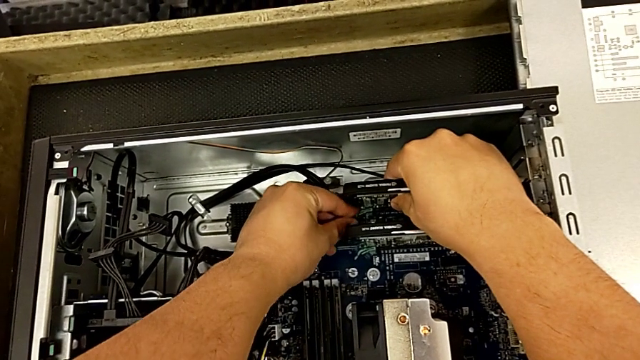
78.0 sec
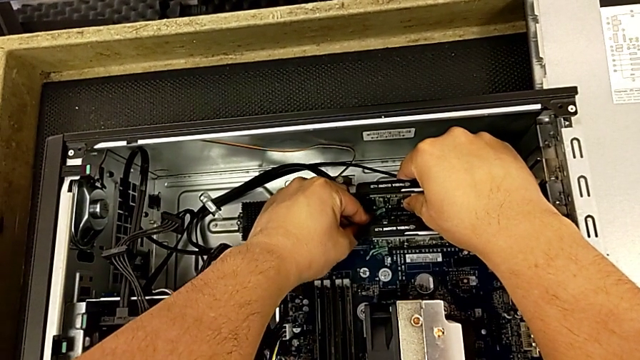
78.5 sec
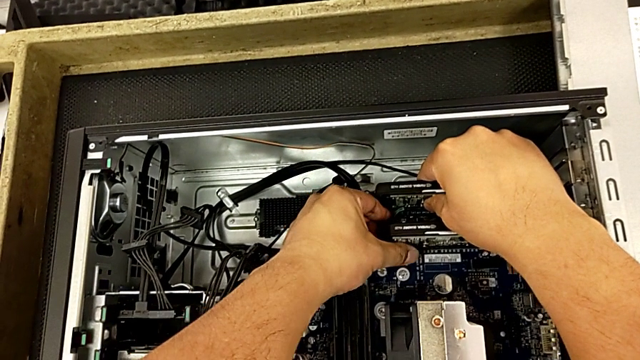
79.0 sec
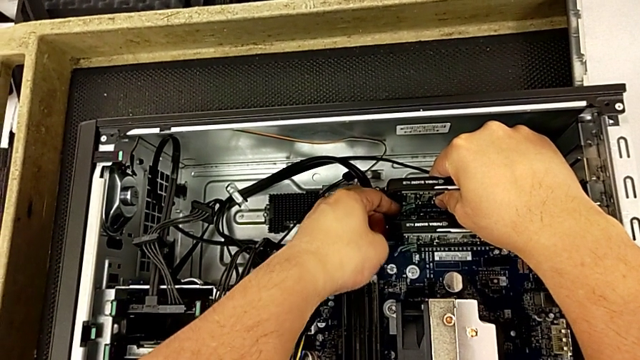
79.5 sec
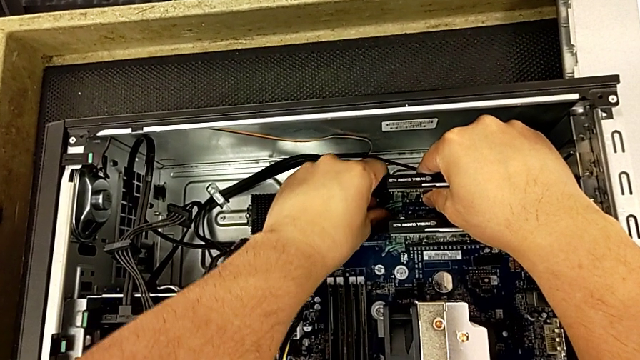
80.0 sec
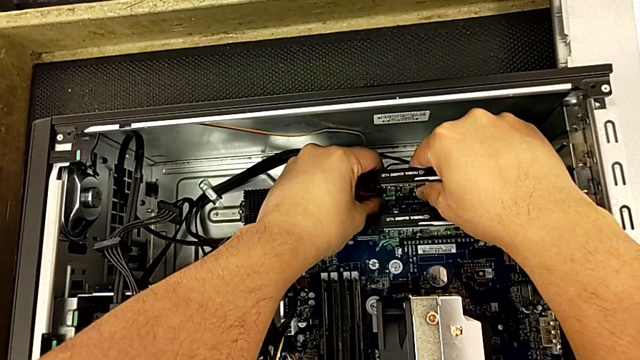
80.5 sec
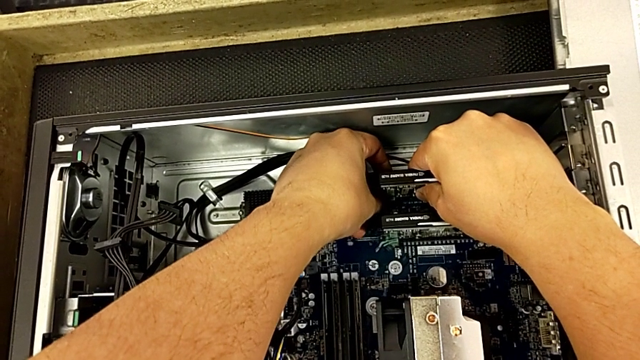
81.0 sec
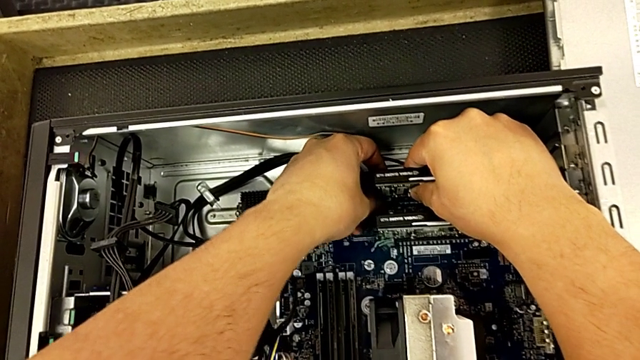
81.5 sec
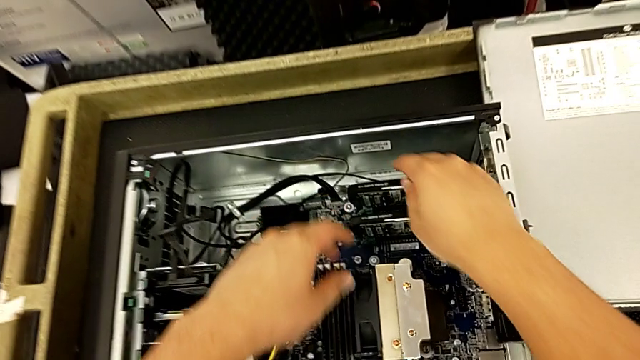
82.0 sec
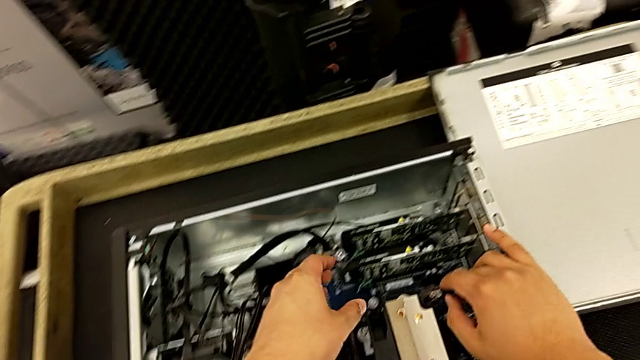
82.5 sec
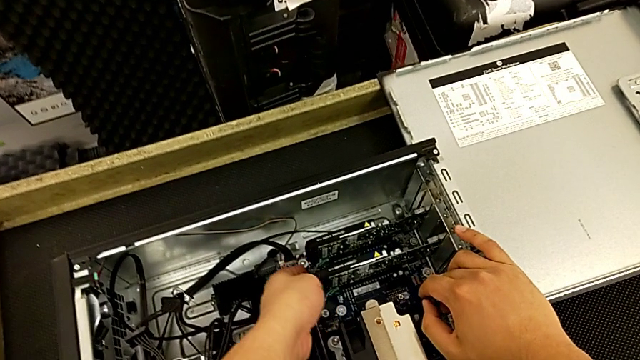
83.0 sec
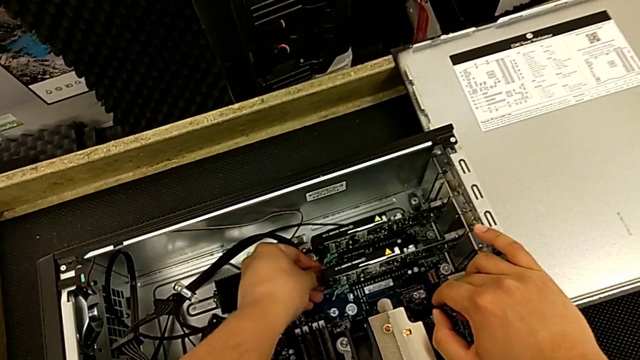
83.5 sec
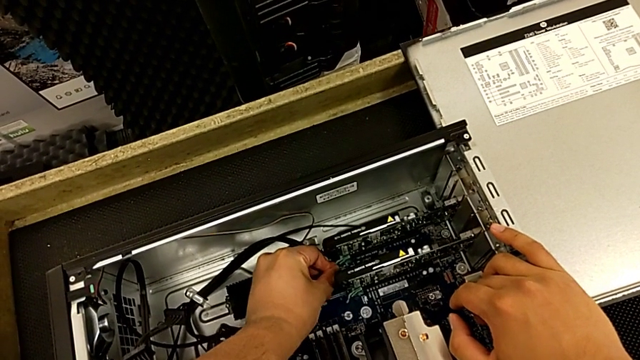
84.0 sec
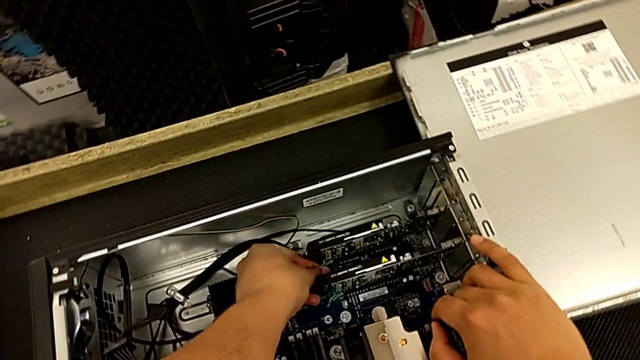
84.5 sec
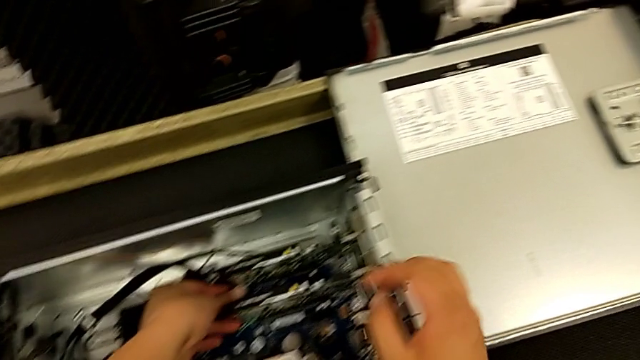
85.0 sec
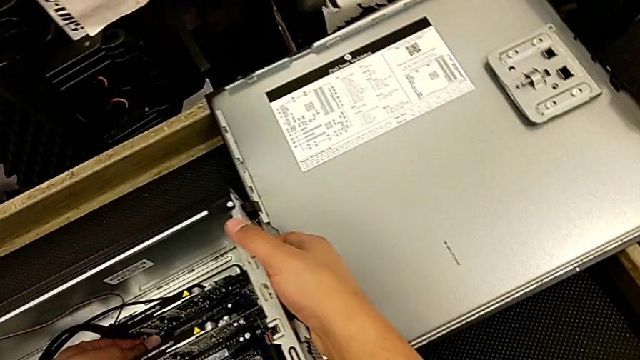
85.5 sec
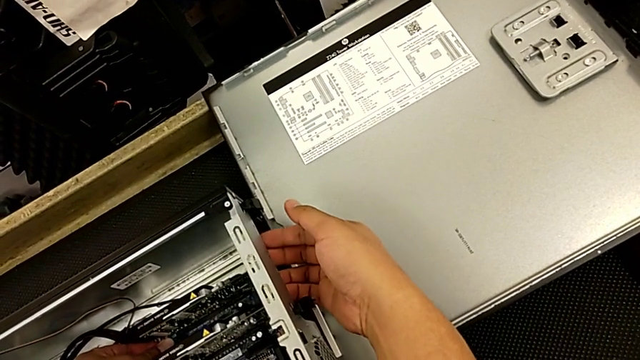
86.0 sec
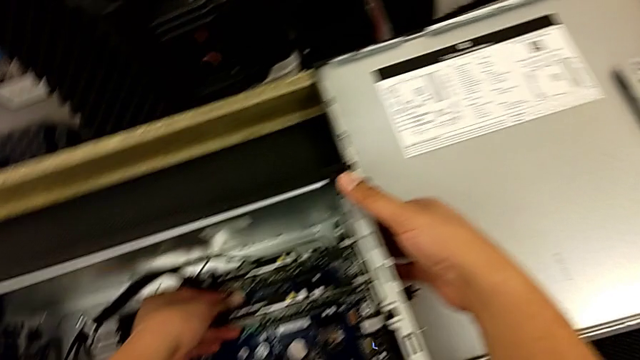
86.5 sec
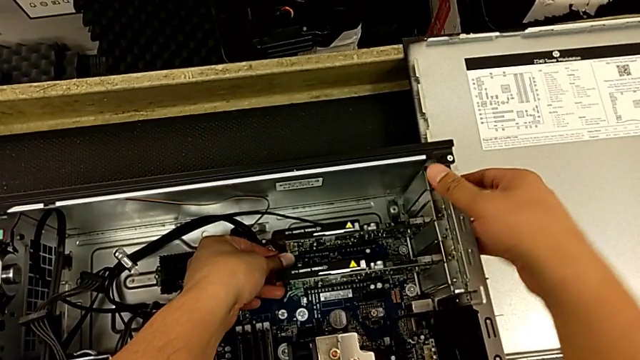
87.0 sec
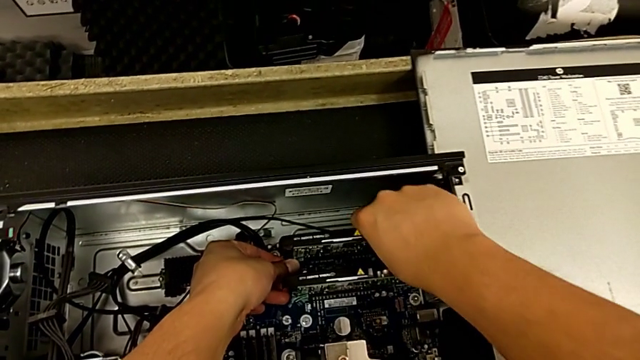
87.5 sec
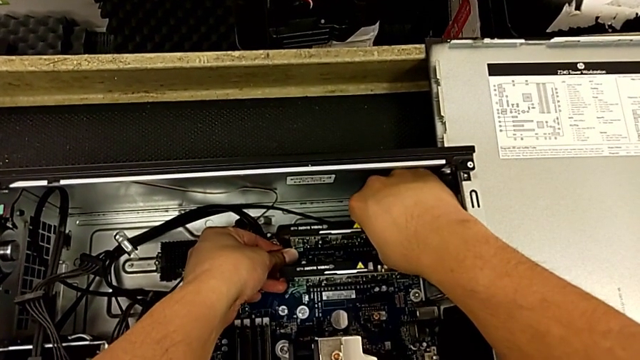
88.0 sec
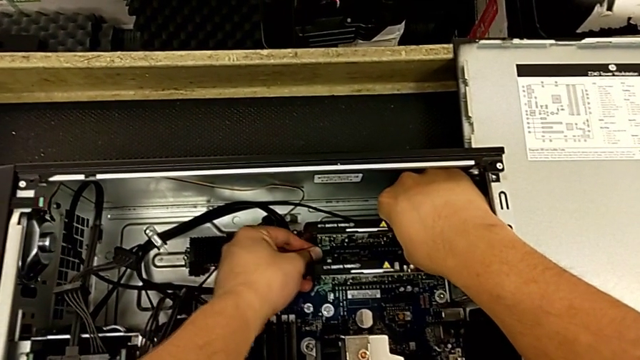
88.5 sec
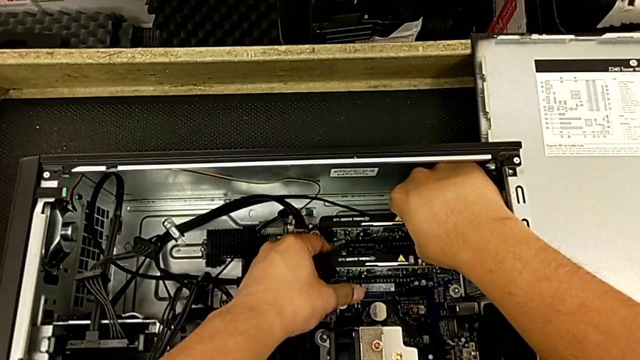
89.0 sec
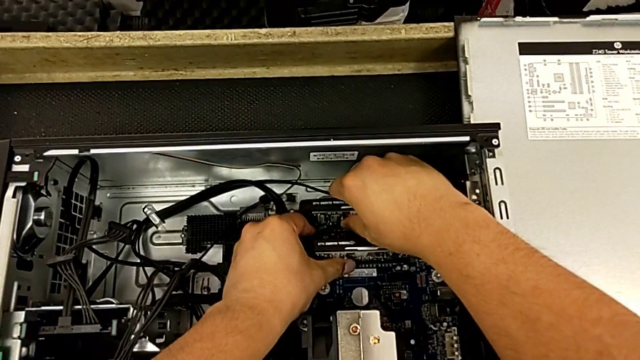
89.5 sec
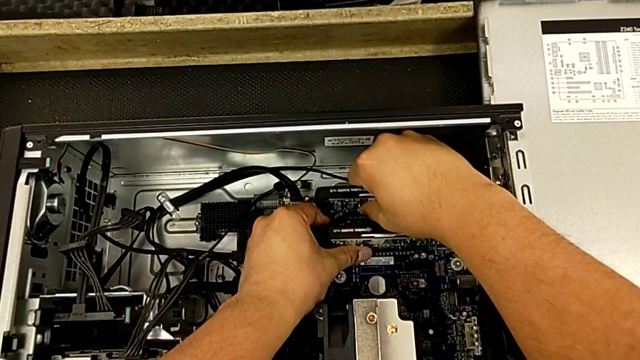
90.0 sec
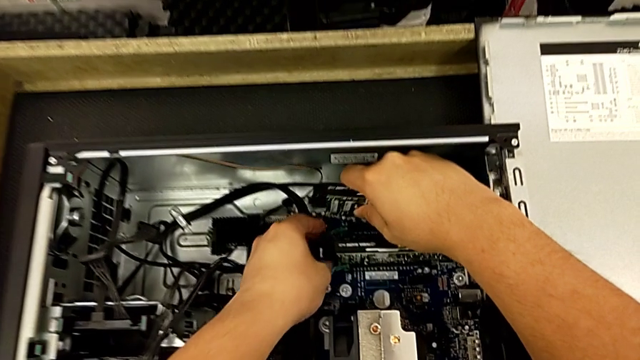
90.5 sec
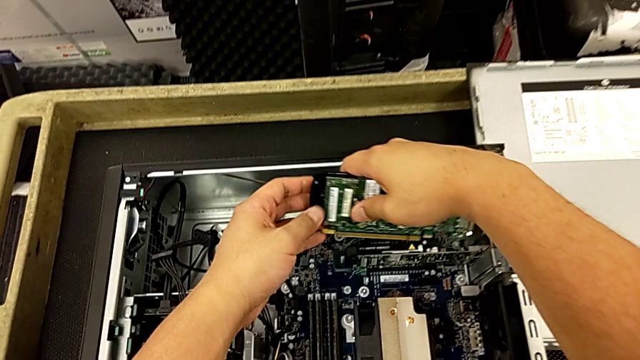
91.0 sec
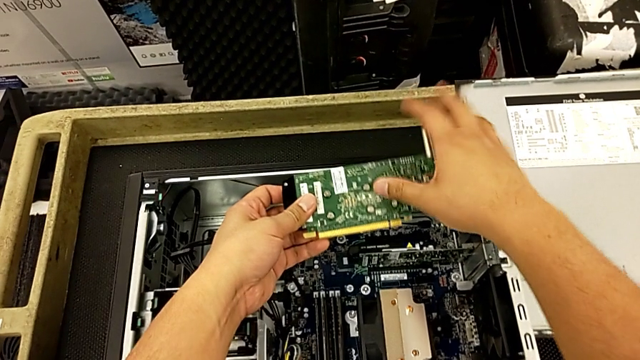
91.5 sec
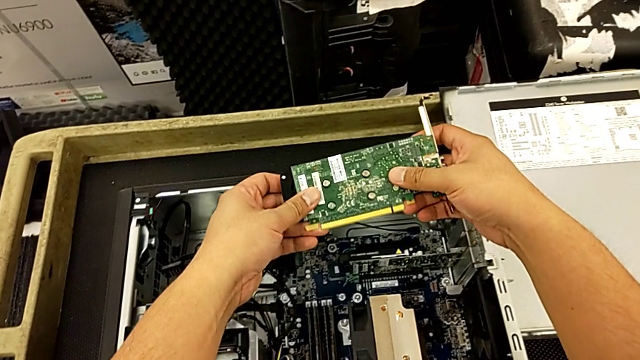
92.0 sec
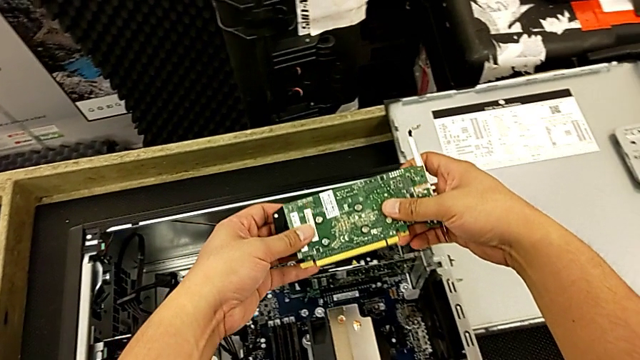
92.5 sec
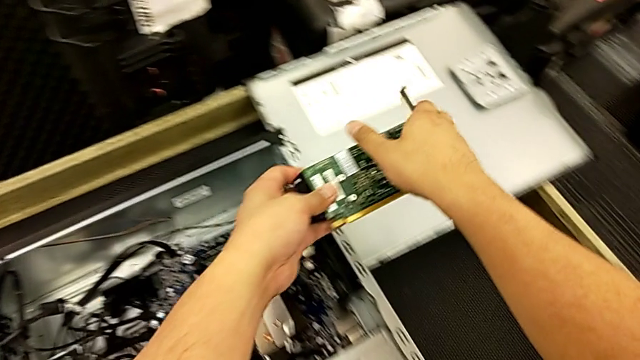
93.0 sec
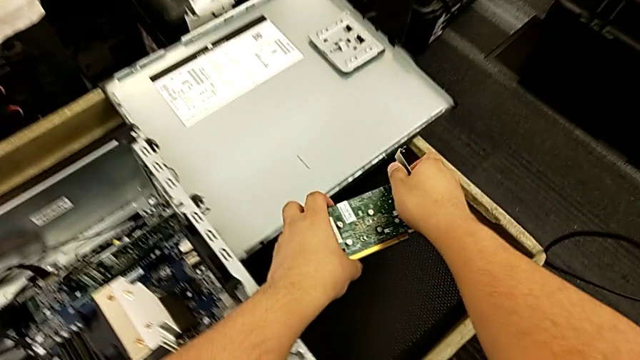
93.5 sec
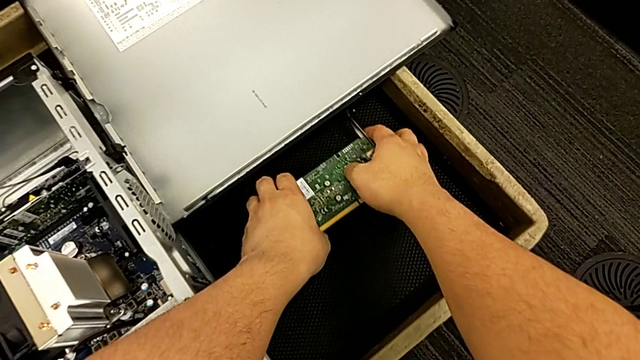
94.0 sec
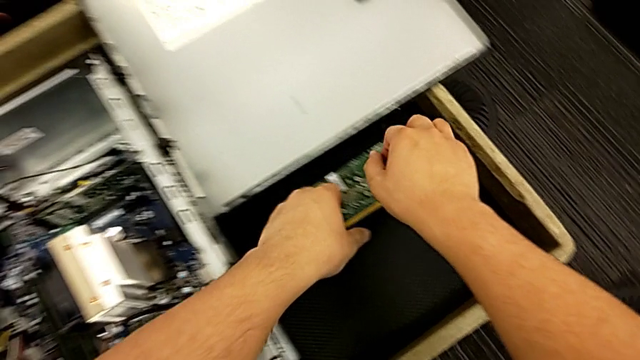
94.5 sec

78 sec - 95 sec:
The camera wearer is removing the first graphic card from the motherboard. They wrongly withdraw the graphic card, removing it to the RAM tabs, withdraw the graphic card and place it.

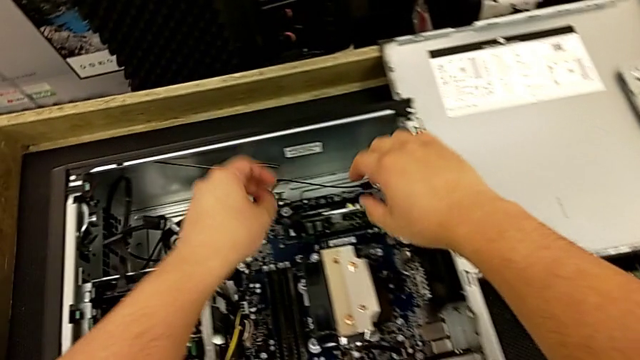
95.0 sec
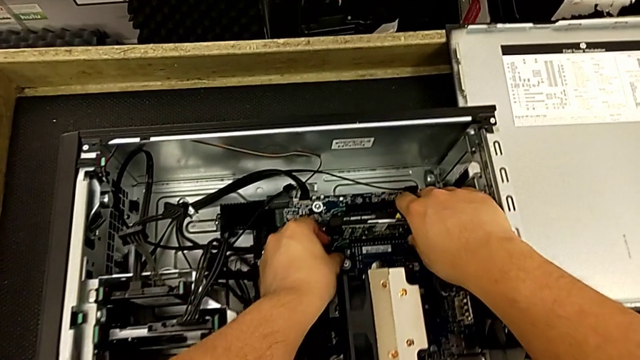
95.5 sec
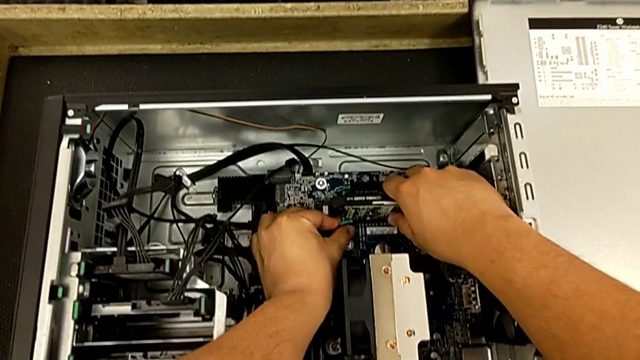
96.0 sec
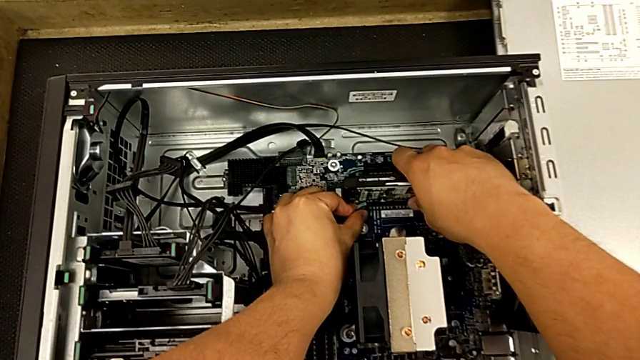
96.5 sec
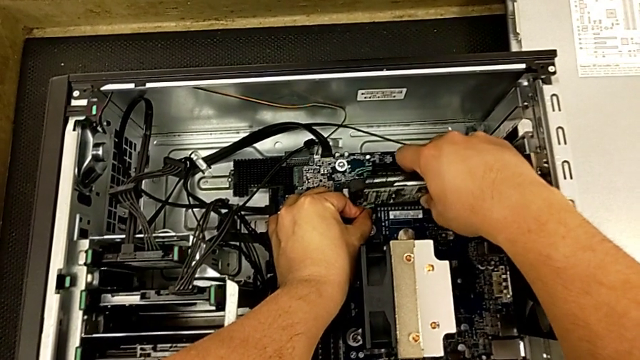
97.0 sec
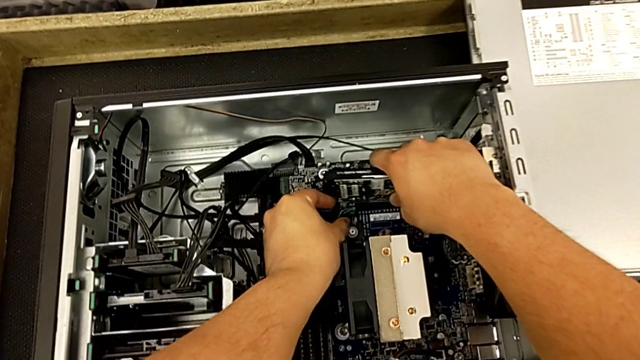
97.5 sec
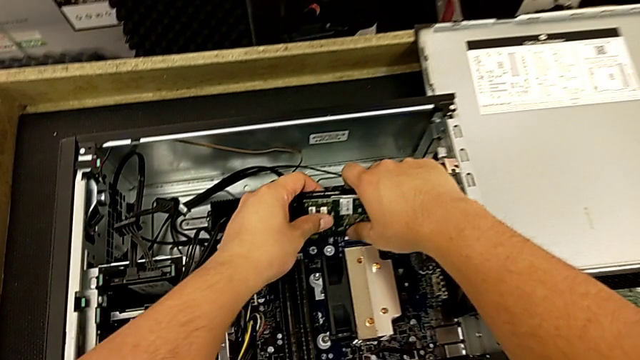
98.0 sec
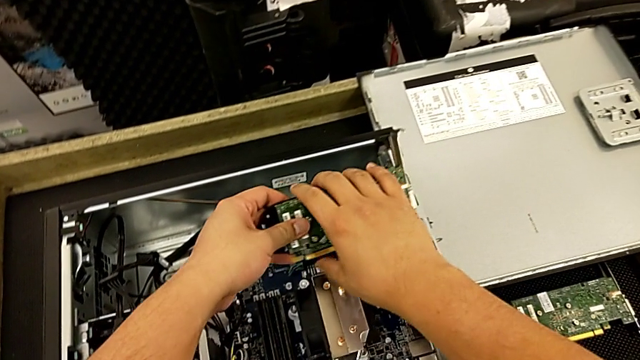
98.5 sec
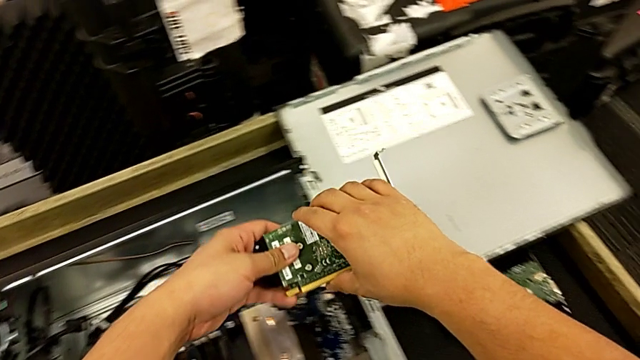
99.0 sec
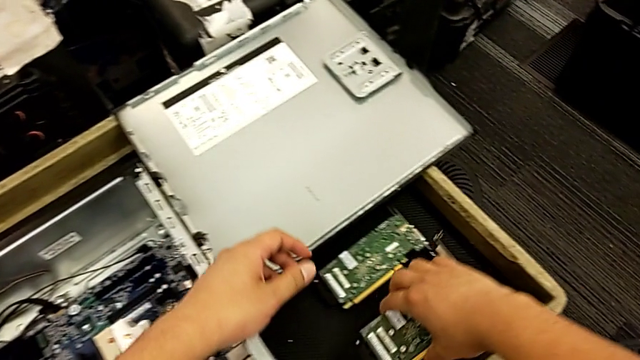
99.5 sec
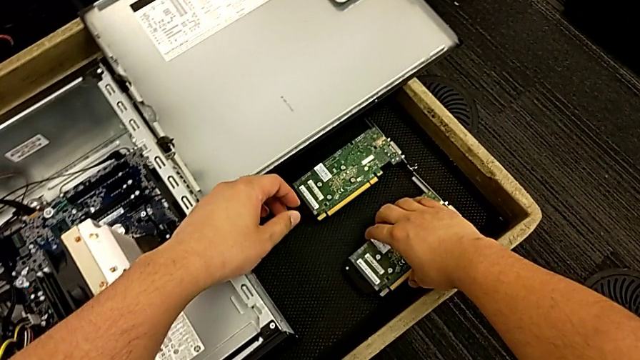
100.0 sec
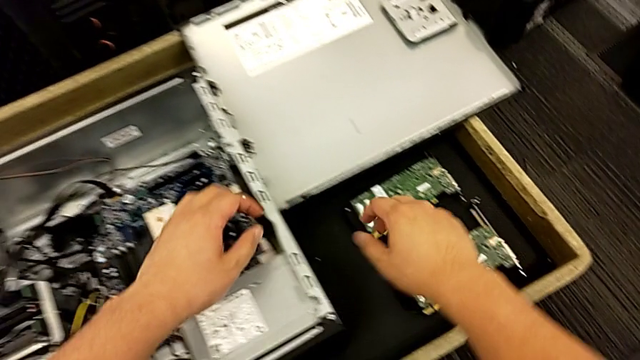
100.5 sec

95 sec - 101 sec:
The camera wearer removes the second graphic card from the motherboard. They grab the second graphic card, withdraw the graphic card and place it.
